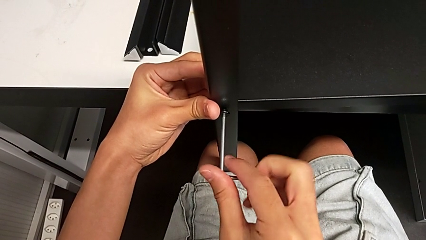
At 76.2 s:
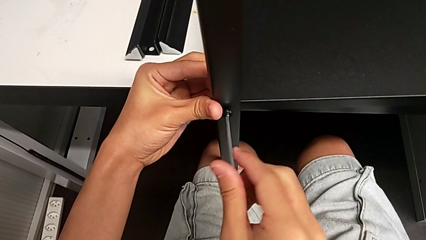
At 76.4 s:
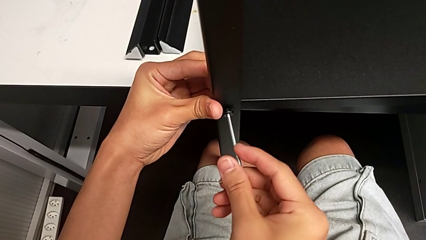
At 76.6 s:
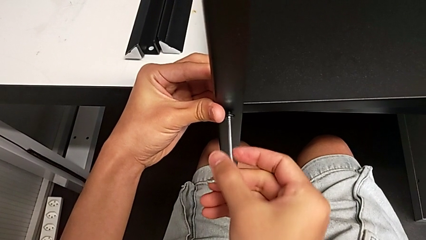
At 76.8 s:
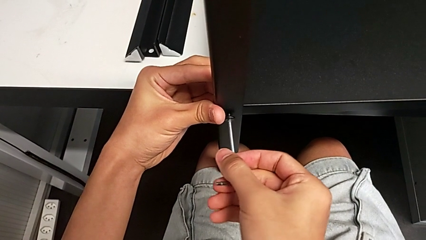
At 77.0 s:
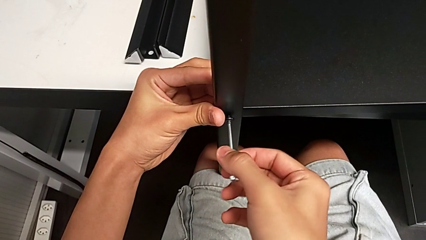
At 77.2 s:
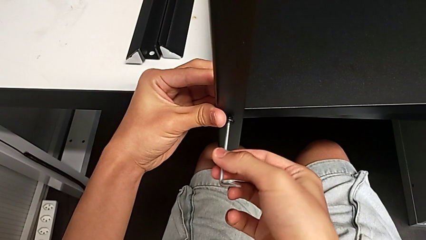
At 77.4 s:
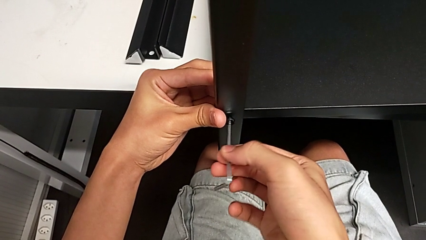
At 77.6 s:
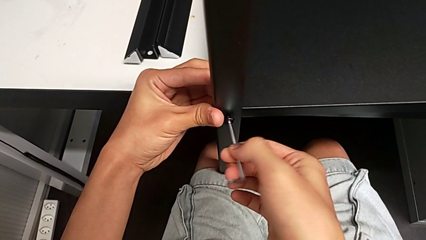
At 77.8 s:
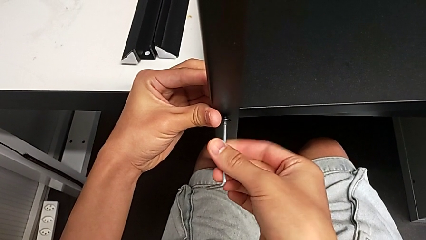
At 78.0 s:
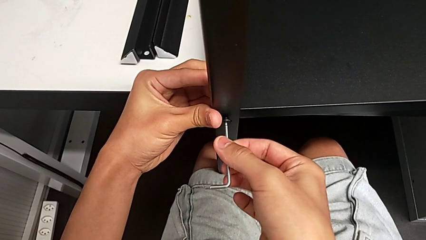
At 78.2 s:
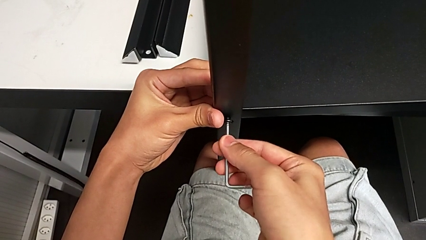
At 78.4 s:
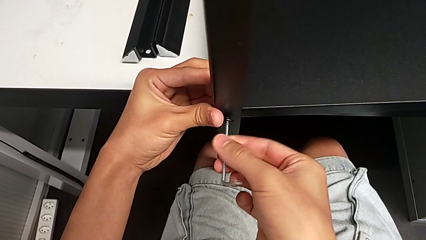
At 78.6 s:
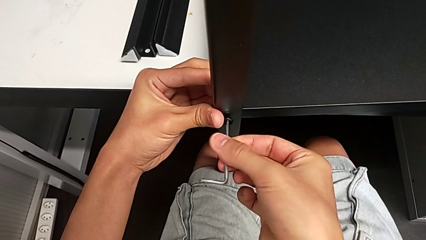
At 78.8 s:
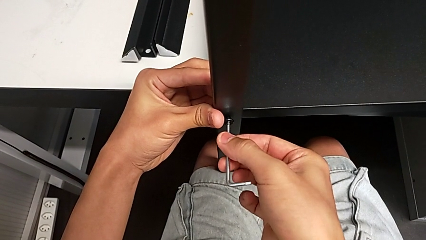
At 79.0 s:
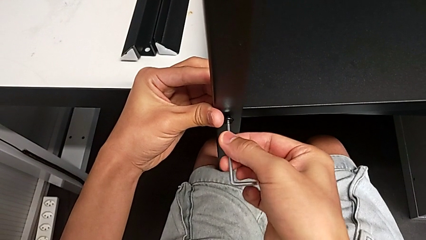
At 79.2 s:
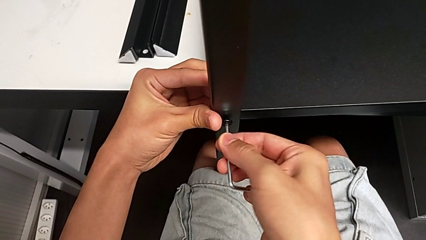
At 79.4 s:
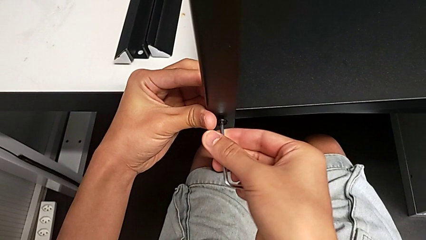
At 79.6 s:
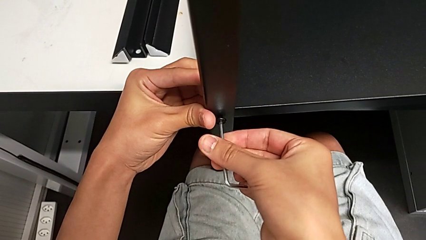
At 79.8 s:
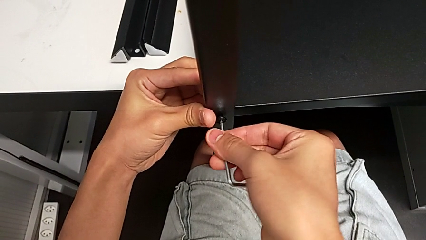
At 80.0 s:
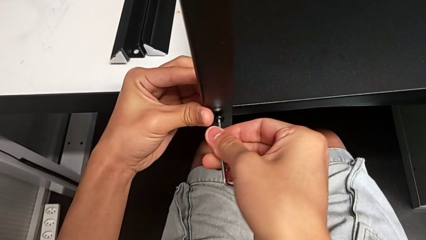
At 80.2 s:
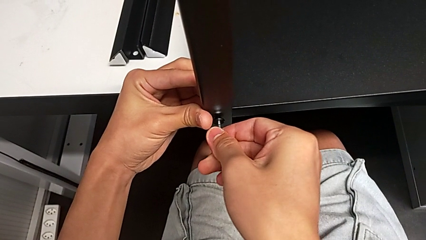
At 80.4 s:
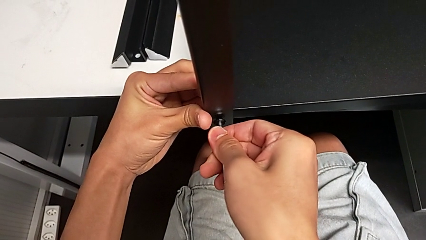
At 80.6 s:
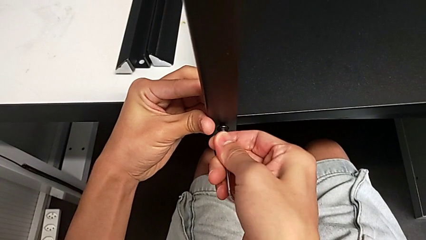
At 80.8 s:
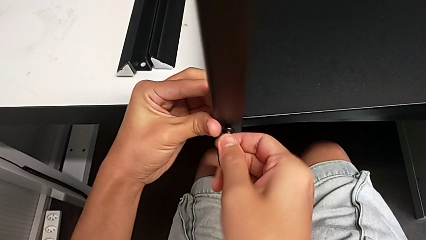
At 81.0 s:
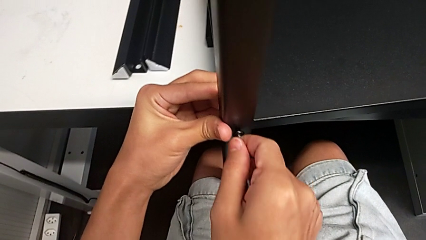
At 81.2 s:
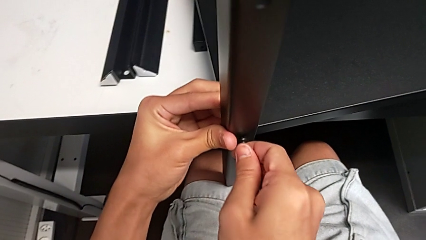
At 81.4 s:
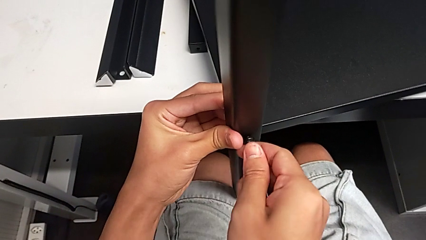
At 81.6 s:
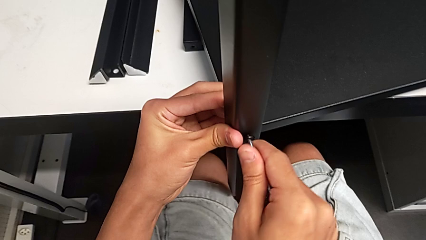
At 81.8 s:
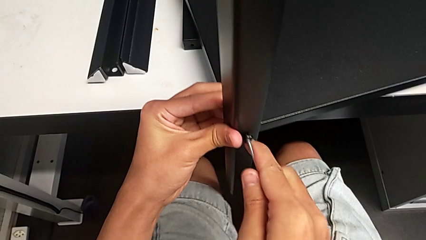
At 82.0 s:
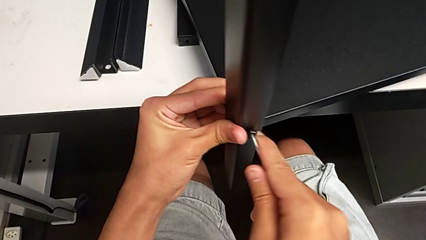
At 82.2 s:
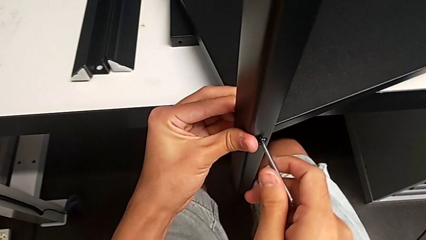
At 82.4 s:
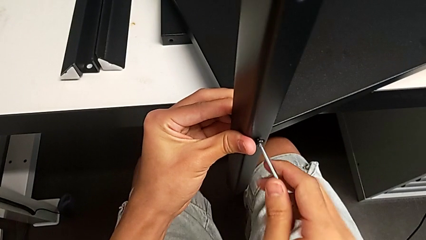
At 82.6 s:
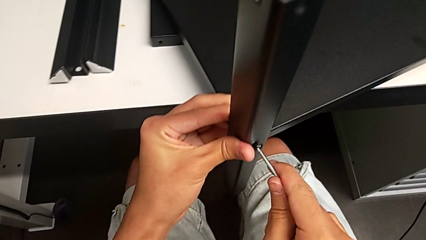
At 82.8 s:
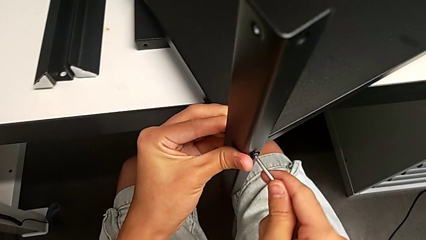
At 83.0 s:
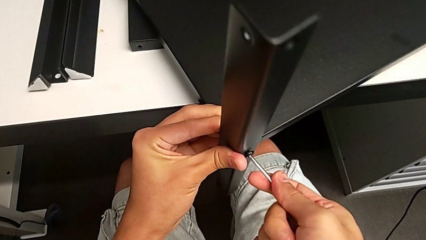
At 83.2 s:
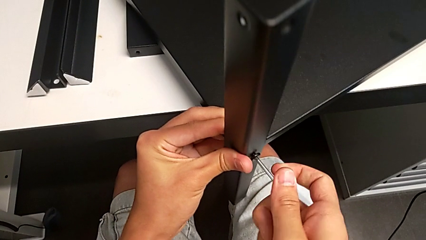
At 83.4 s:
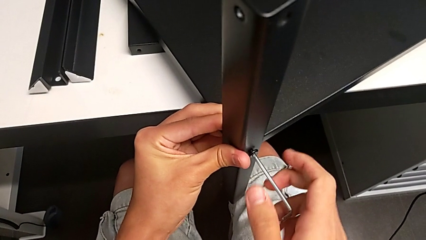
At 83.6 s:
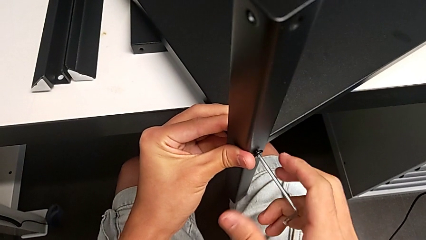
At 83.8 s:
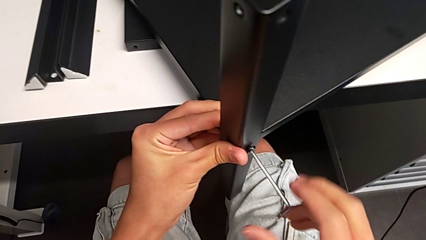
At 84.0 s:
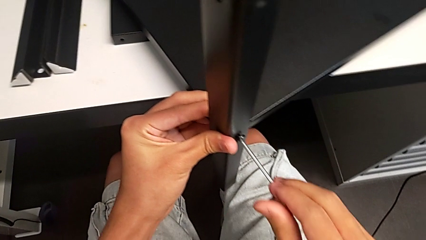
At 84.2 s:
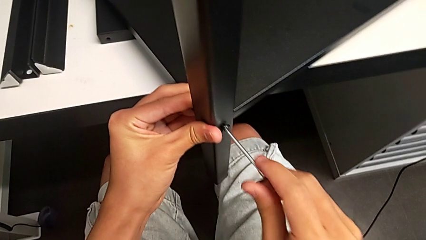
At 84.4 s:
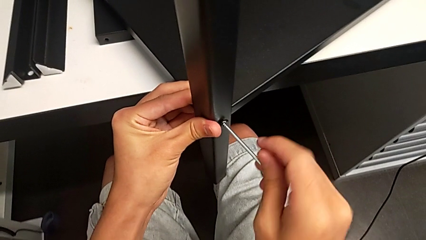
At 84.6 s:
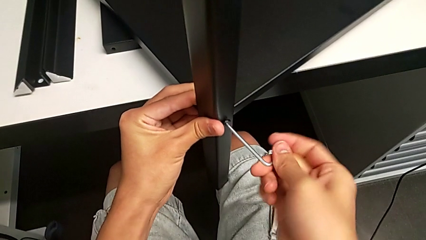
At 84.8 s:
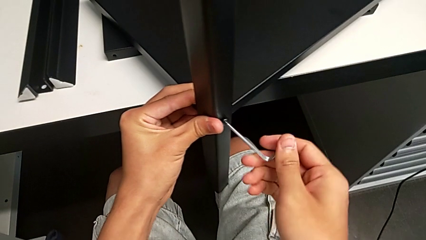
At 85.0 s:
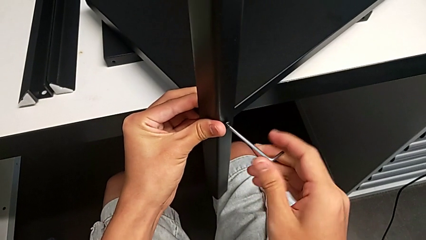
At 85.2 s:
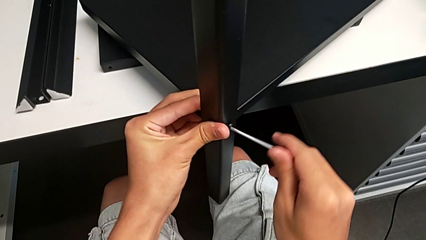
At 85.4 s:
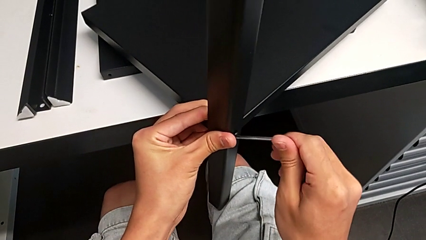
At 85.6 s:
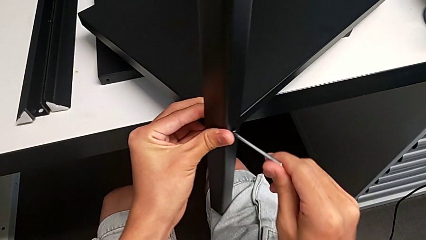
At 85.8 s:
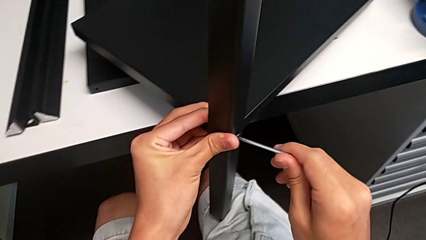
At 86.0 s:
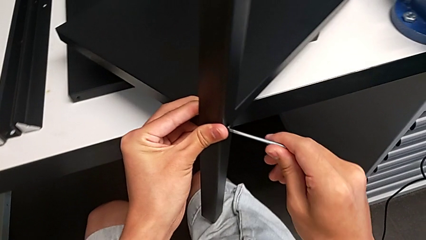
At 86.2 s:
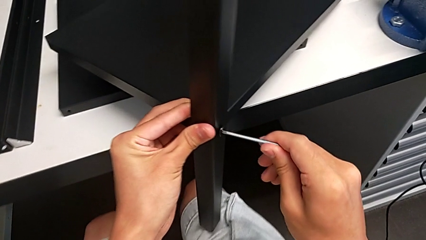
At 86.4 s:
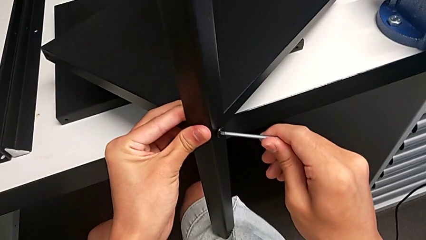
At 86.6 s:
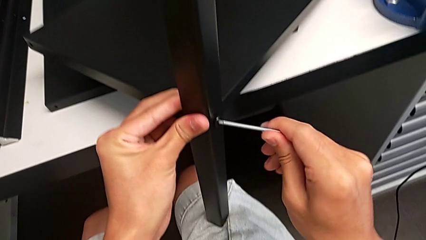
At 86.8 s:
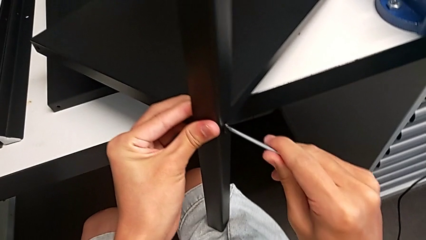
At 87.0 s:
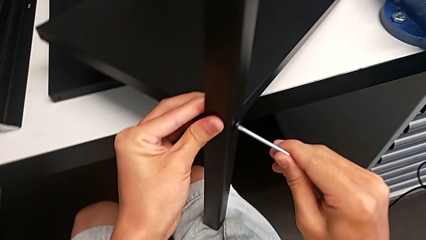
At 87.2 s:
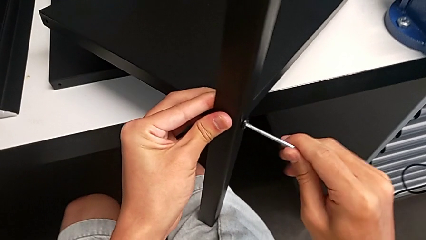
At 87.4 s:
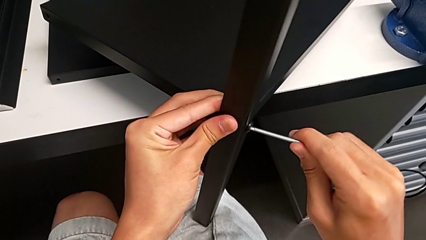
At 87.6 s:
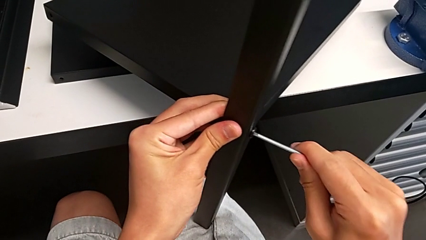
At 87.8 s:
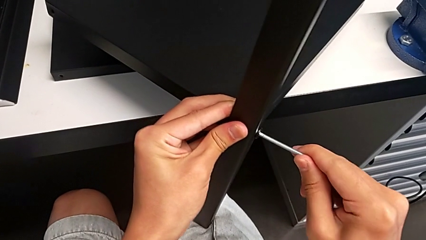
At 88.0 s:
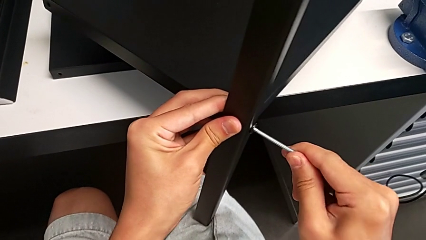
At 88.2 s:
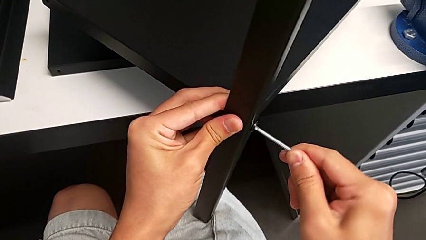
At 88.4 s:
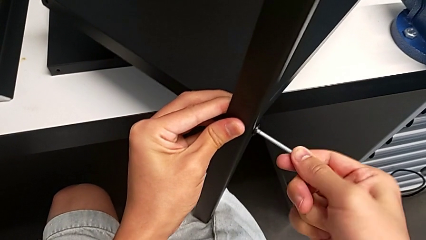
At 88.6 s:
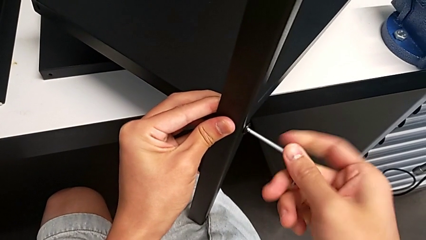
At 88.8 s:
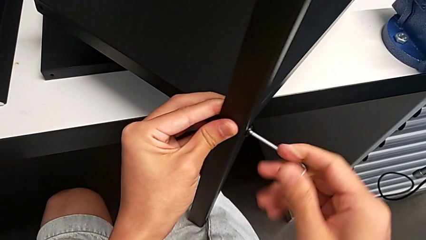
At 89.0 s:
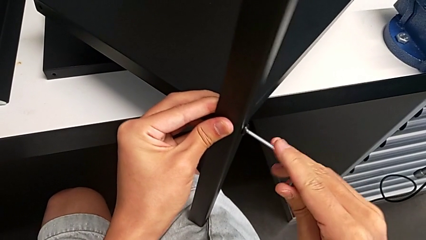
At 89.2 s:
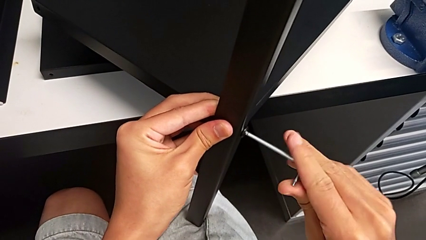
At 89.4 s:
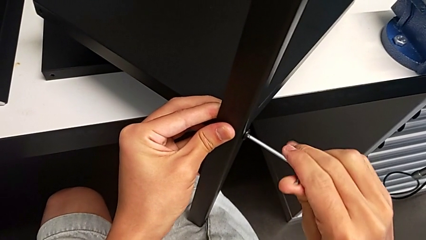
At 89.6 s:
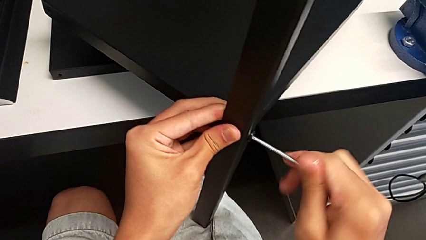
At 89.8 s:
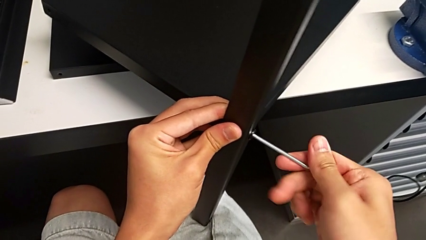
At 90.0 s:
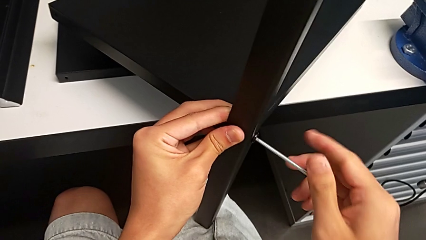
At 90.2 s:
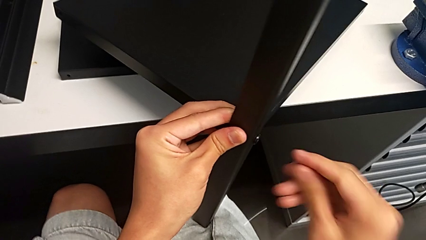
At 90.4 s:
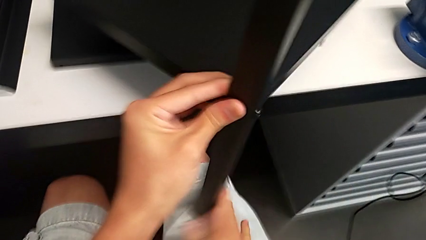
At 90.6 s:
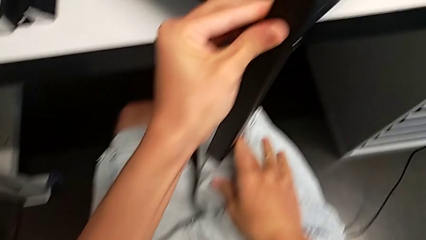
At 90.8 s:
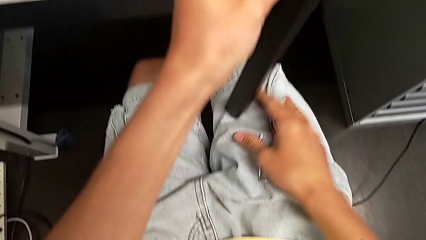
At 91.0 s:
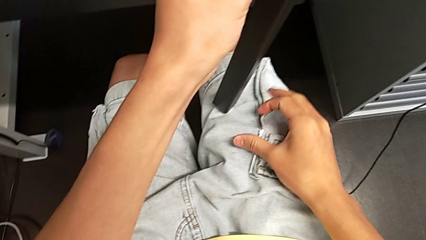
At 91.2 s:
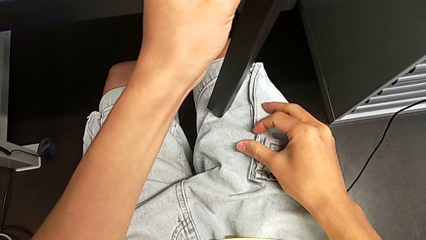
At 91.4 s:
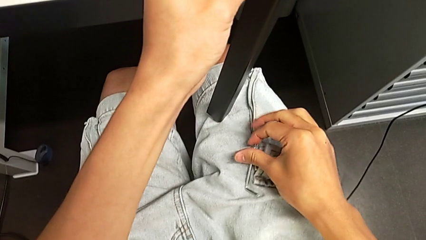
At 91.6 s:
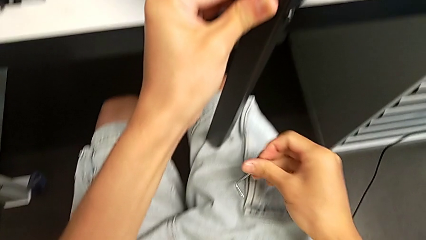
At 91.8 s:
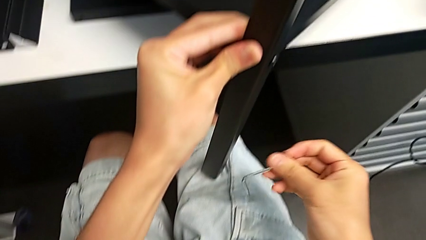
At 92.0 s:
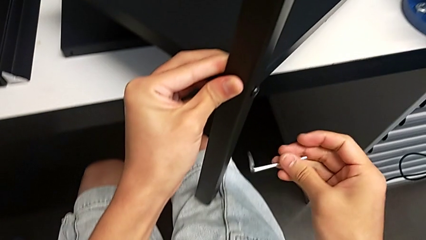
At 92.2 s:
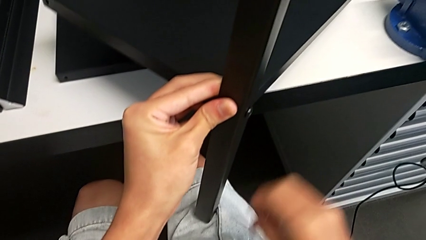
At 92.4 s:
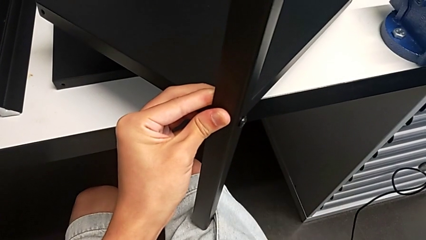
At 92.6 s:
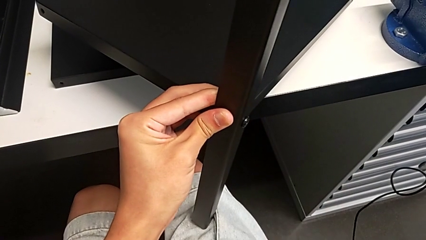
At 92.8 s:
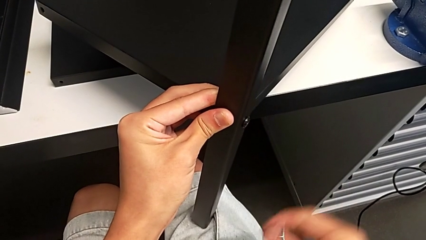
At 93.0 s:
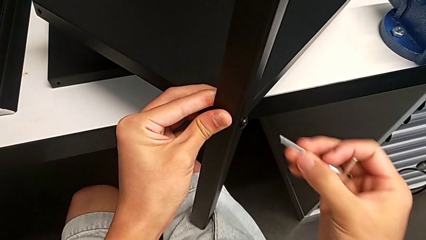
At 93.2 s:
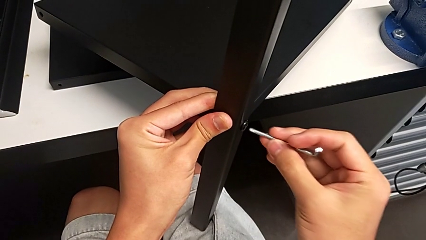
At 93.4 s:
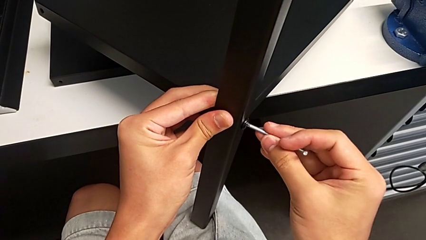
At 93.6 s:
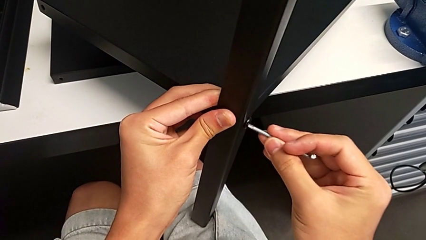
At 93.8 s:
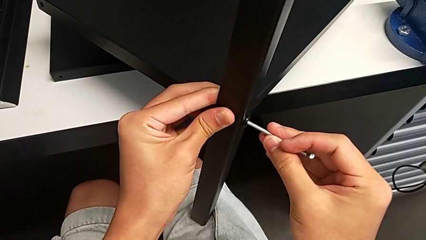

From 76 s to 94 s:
The camera wearer is screwing the first leg onto the shelf. They keep screwing the hex socket head, wrongly drop the Allen wrench, grab it and insert it.
